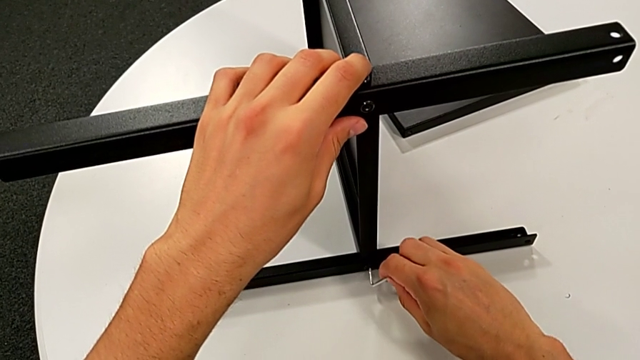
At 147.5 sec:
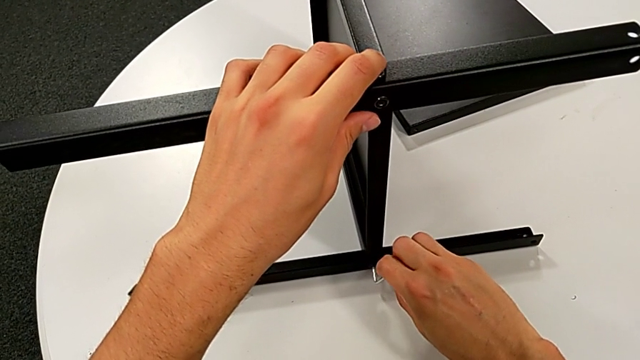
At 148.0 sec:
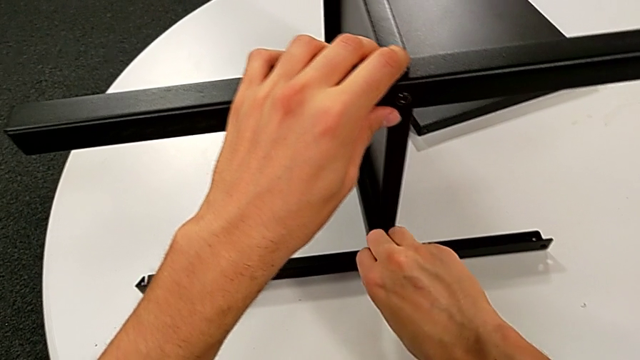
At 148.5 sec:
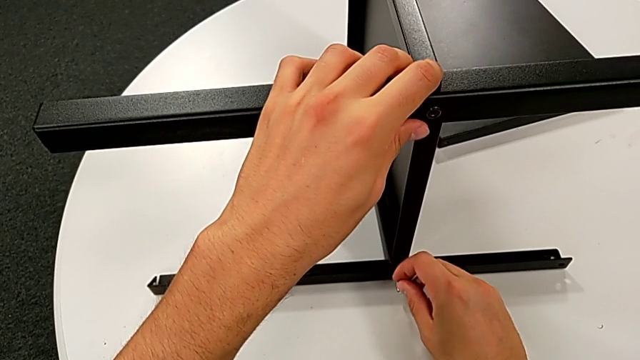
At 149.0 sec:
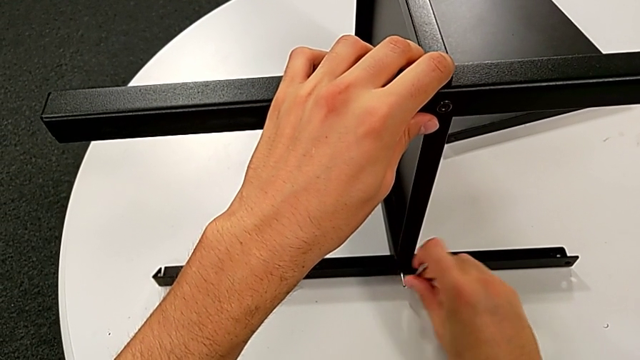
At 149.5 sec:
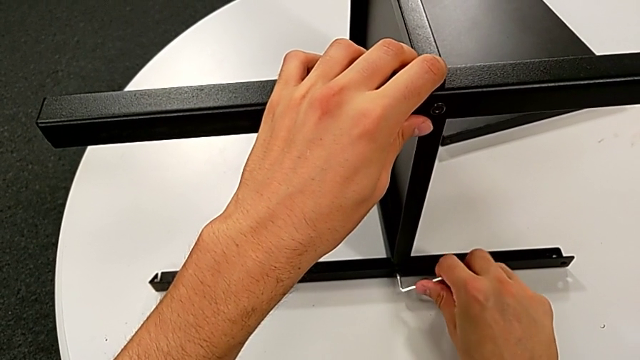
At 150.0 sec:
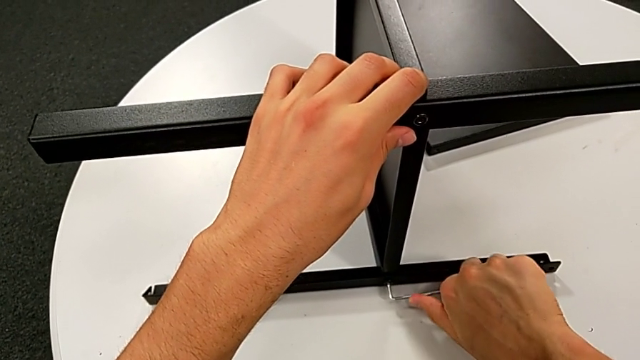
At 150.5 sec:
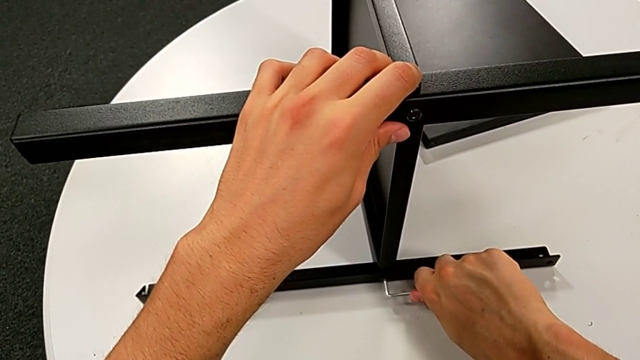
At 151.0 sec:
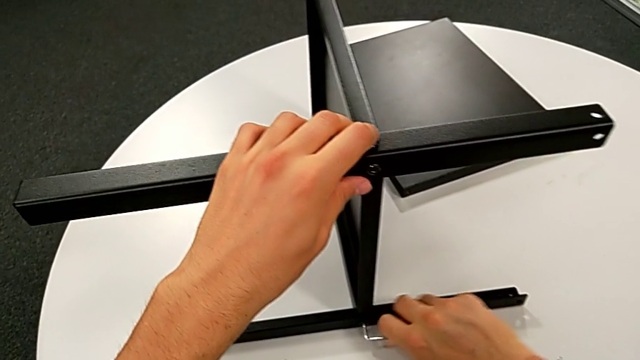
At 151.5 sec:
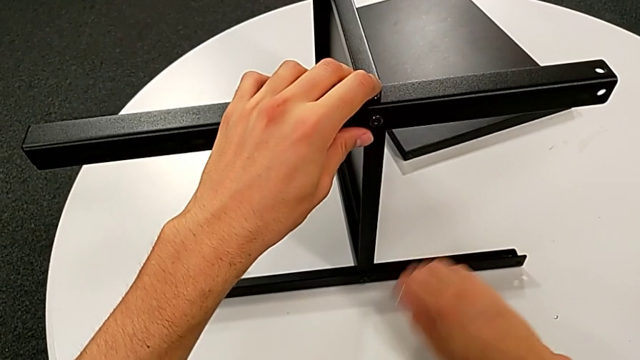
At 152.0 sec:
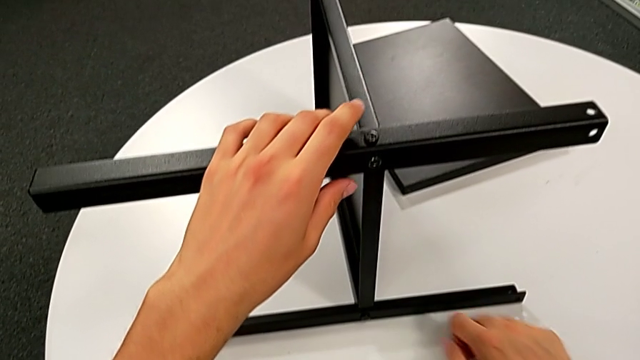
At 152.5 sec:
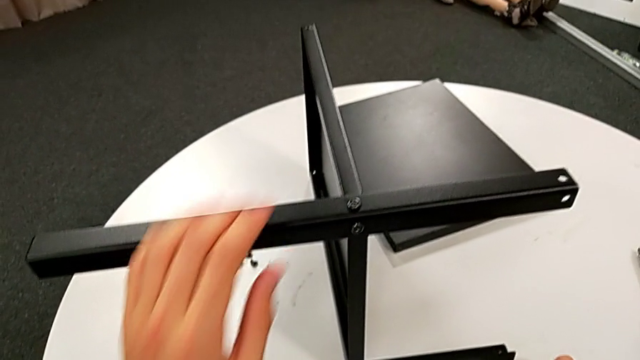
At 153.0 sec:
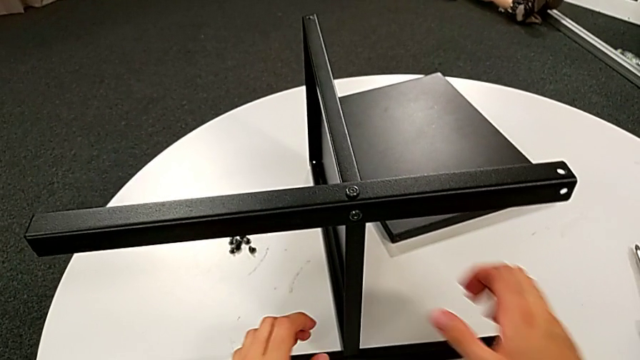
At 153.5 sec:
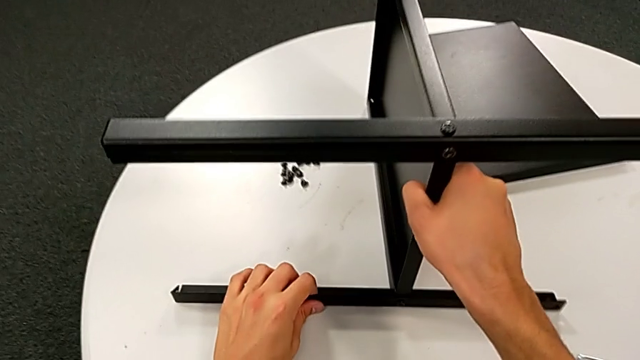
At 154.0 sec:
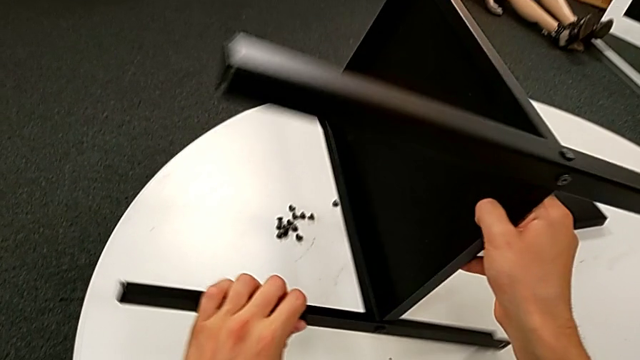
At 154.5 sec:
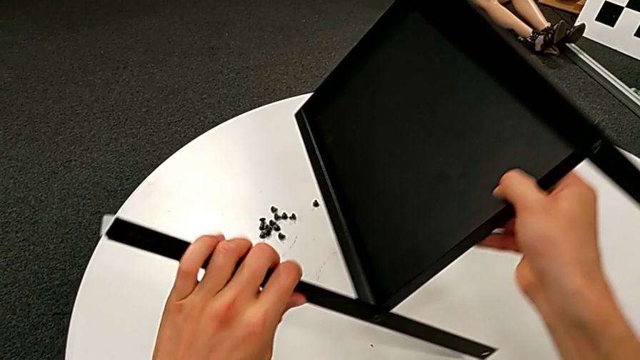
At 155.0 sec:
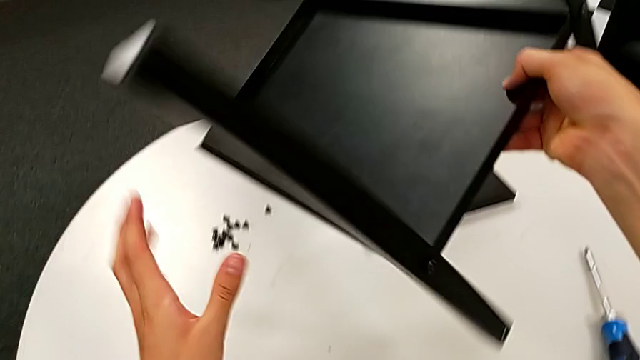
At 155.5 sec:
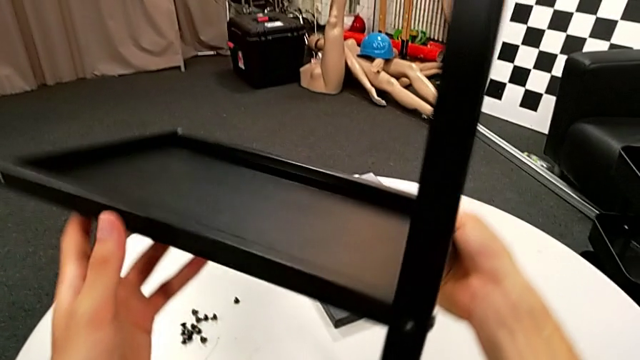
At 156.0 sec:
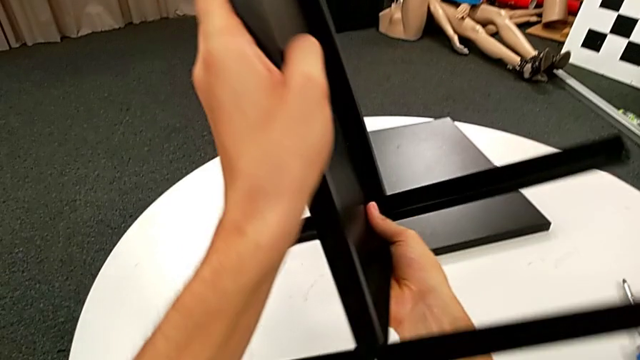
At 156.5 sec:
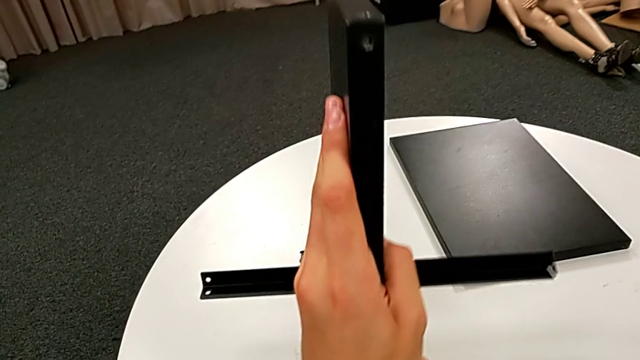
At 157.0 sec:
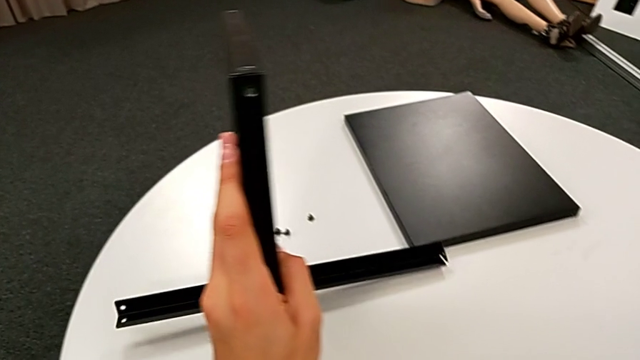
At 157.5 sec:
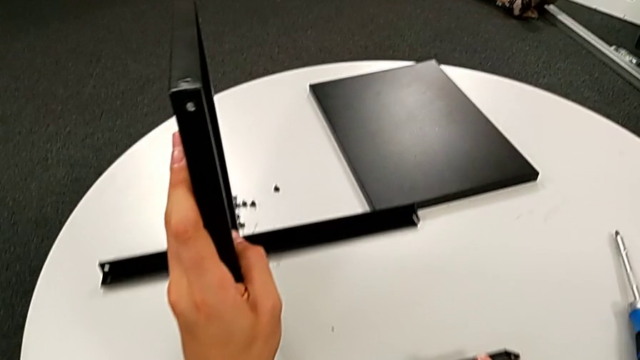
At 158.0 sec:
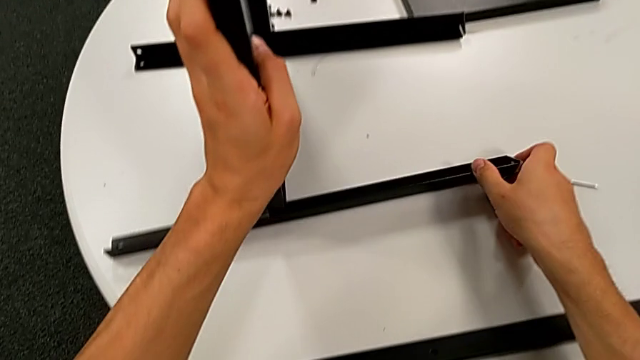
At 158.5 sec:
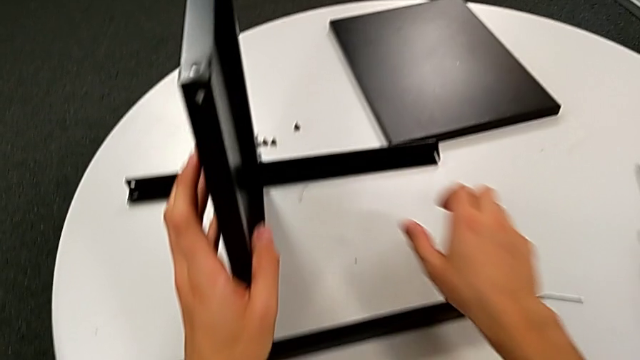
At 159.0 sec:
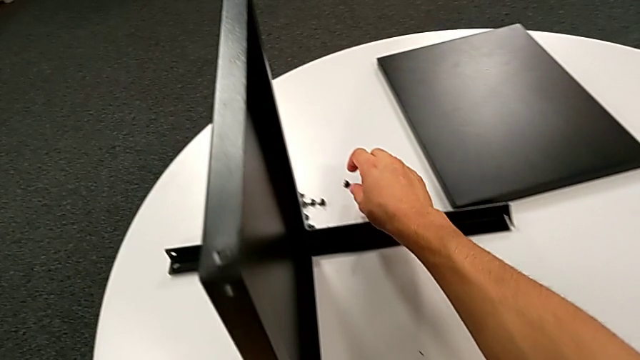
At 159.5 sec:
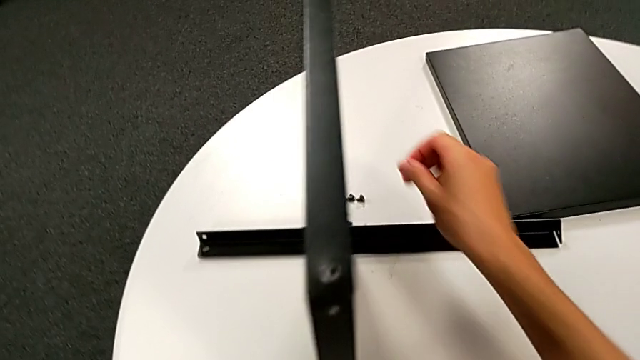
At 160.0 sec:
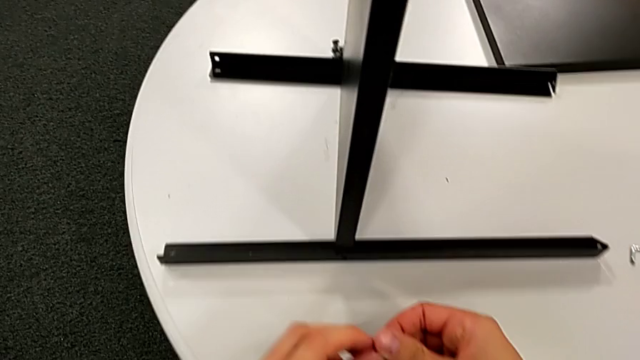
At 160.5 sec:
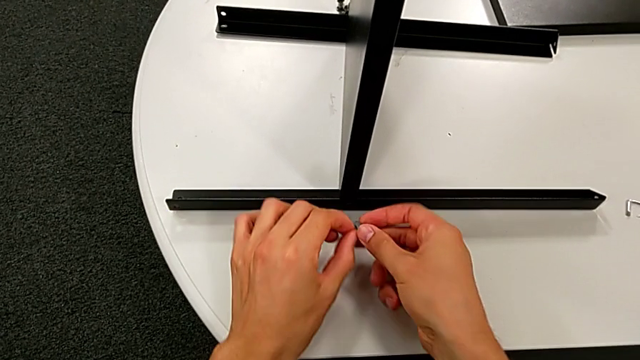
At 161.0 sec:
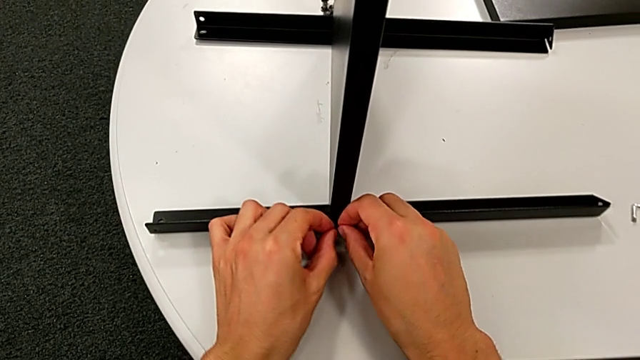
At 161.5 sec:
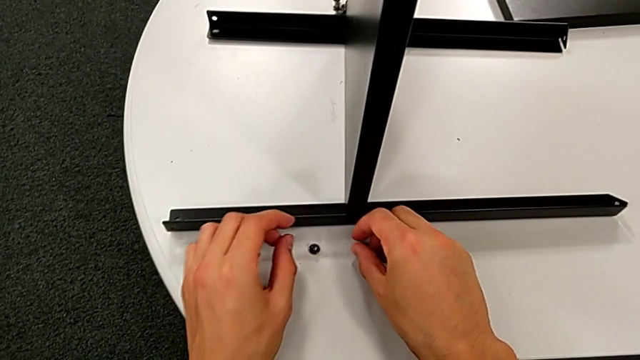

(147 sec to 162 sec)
The camera wearer is screwing the first leg once more. They keep screwing the hex socket head, withdraw the Allen wrench, place it, grab the nightstand, rotate it, place it, grab the hex socket head and place it.

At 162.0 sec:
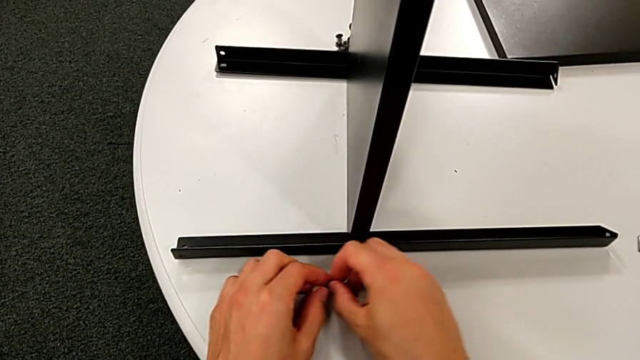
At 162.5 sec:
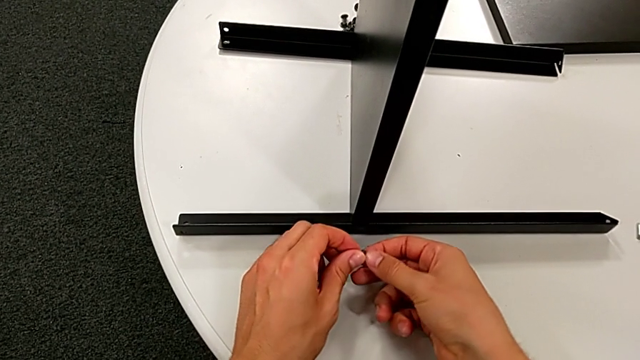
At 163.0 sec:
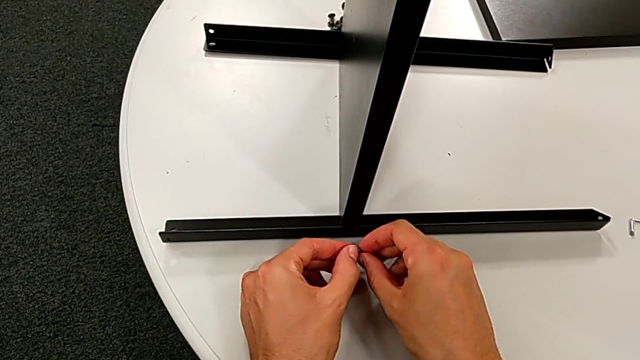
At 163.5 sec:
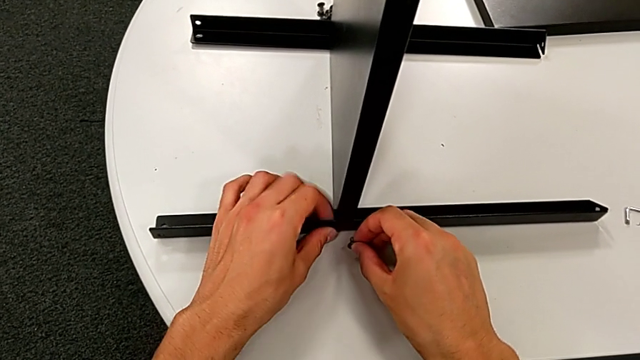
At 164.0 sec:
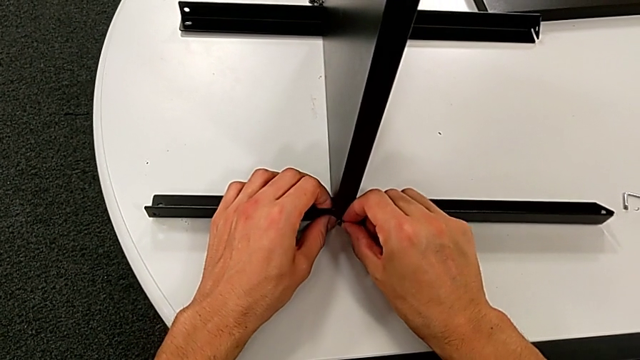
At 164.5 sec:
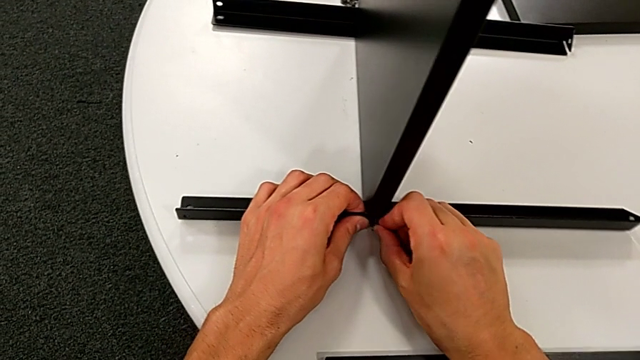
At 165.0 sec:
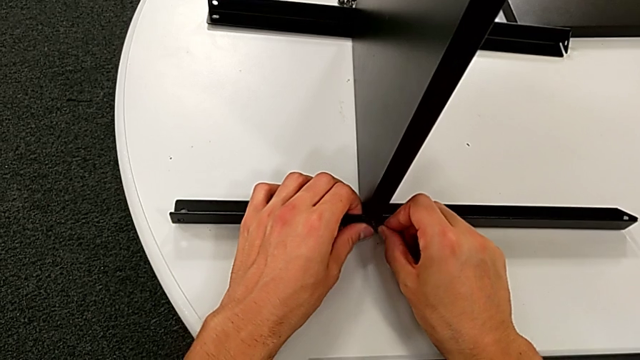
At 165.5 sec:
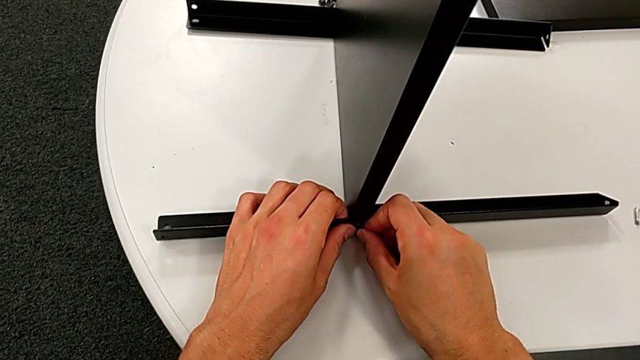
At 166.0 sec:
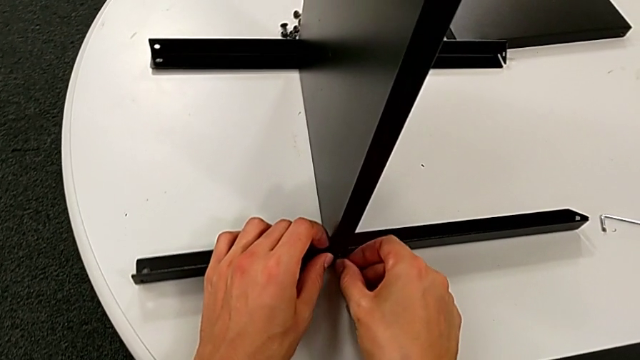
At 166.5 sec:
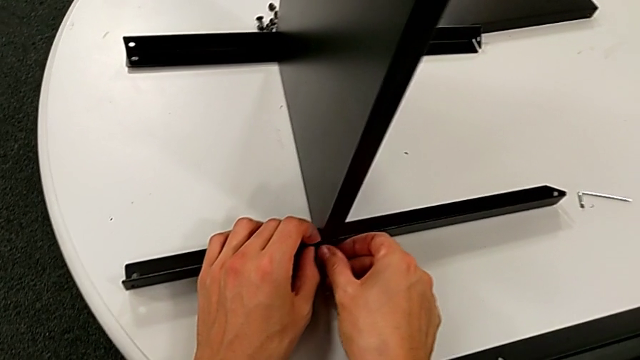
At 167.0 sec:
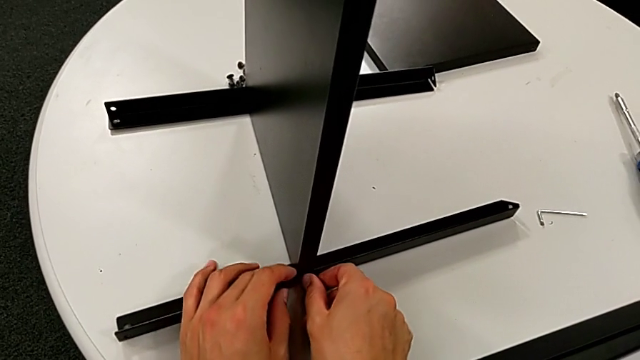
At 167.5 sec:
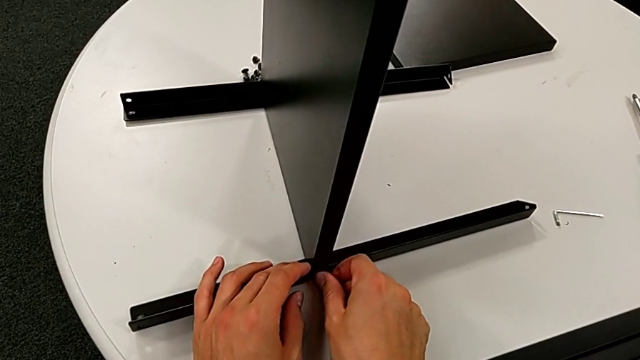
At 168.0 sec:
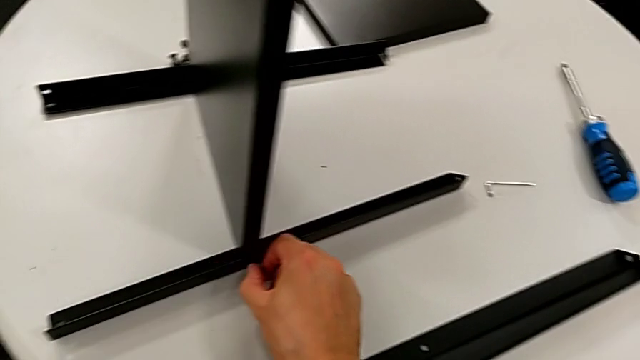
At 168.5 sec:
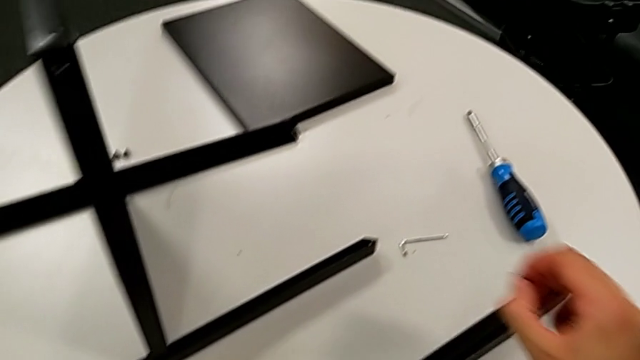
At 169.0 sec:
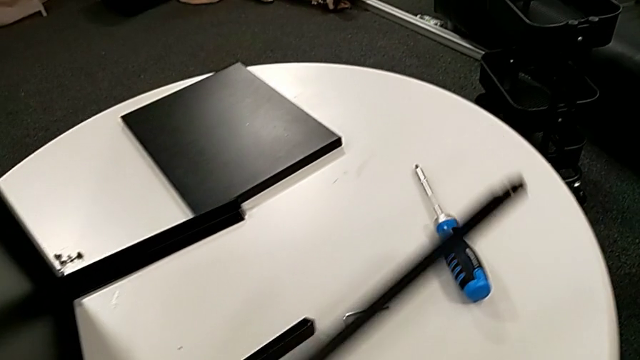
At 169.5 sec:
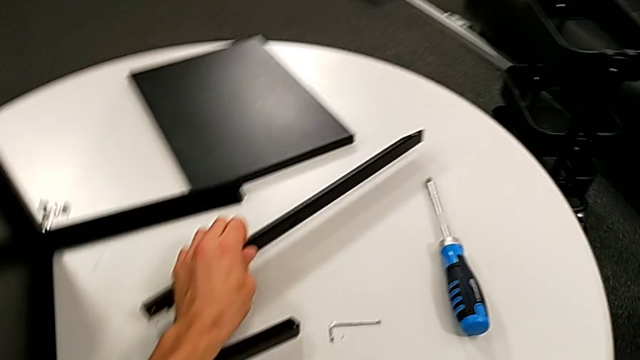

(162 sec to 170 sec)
The camera wearer is screwing the first leg once more. They grab the hex socket head, insert it, screw it, withdraw it and place the leg.
